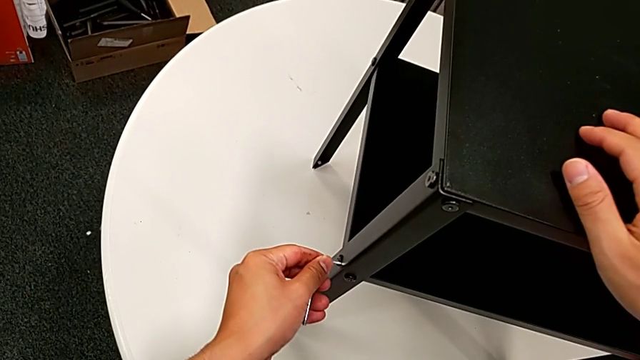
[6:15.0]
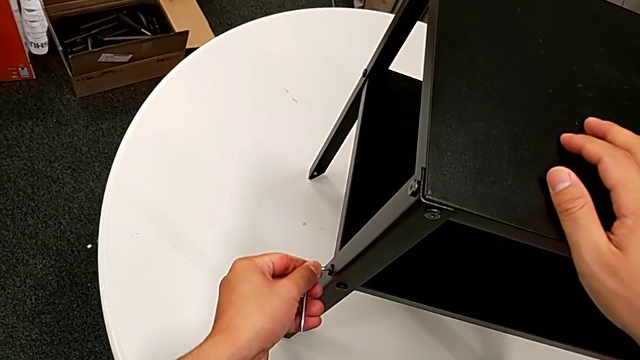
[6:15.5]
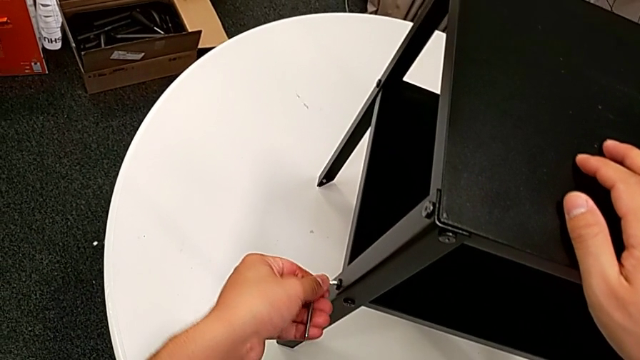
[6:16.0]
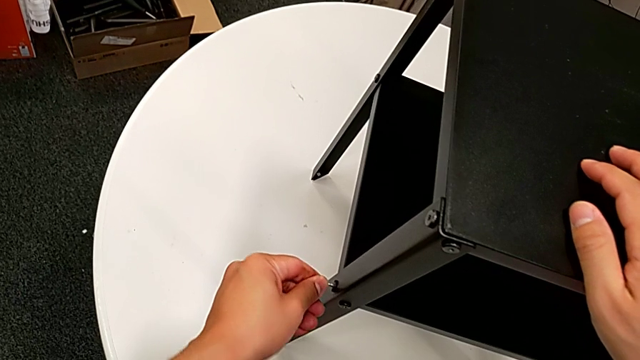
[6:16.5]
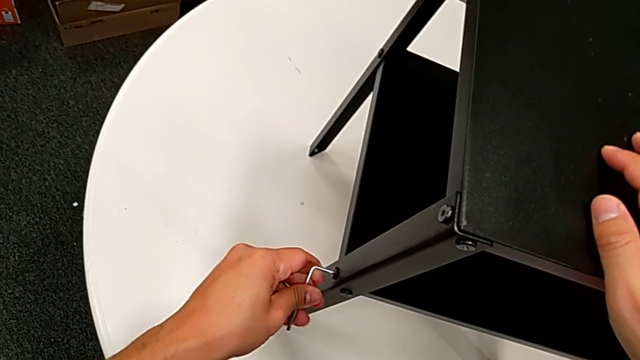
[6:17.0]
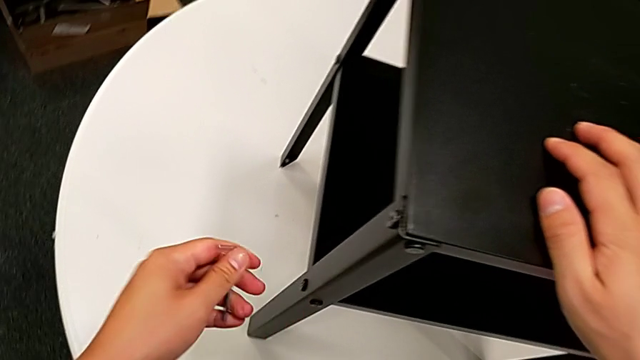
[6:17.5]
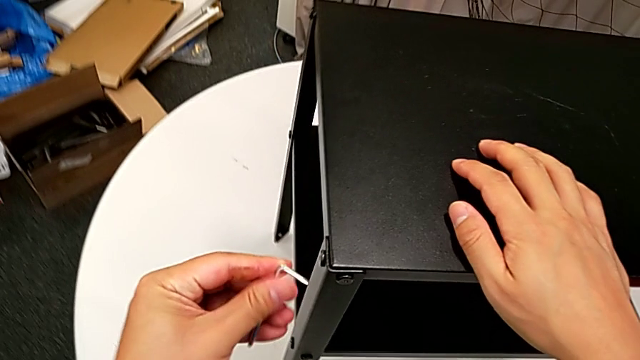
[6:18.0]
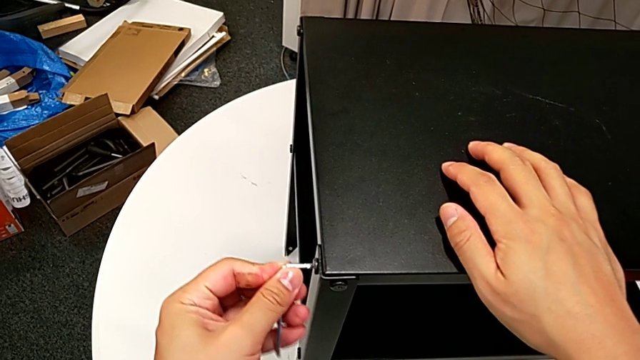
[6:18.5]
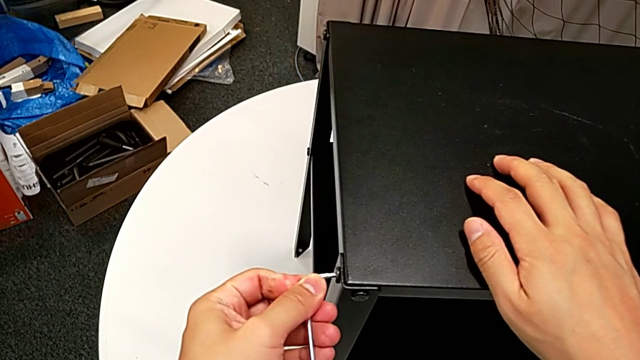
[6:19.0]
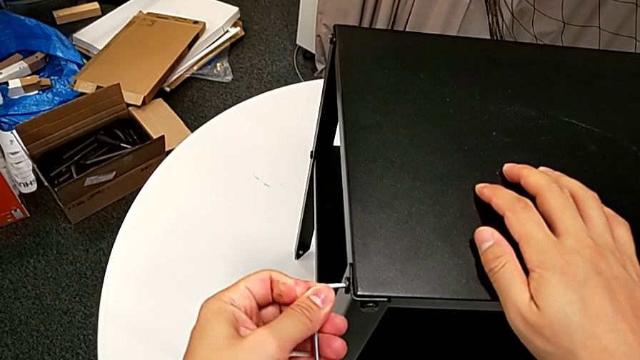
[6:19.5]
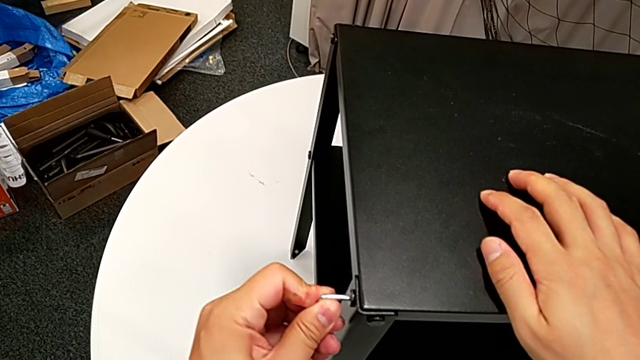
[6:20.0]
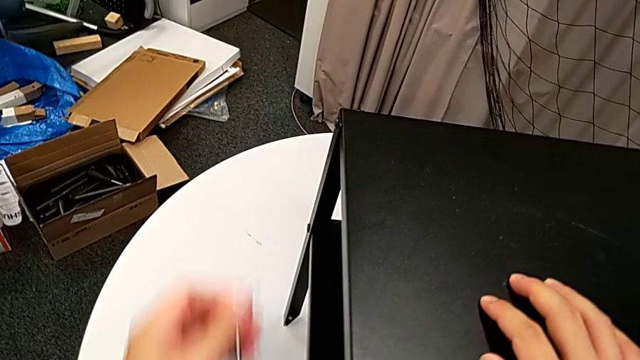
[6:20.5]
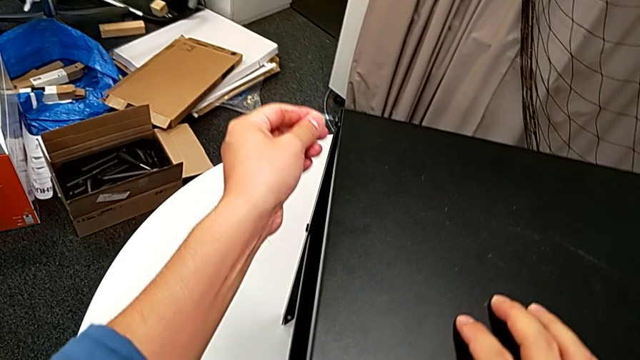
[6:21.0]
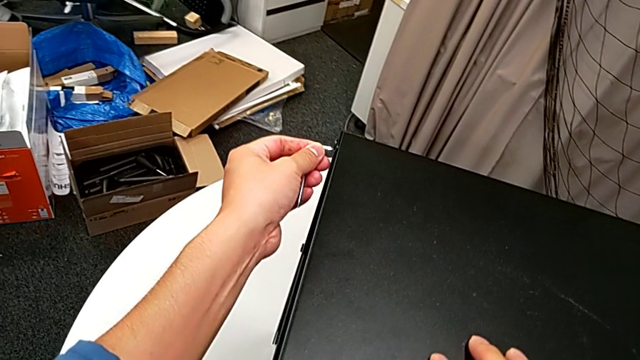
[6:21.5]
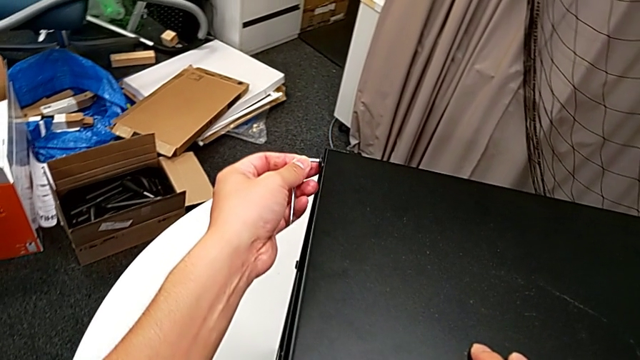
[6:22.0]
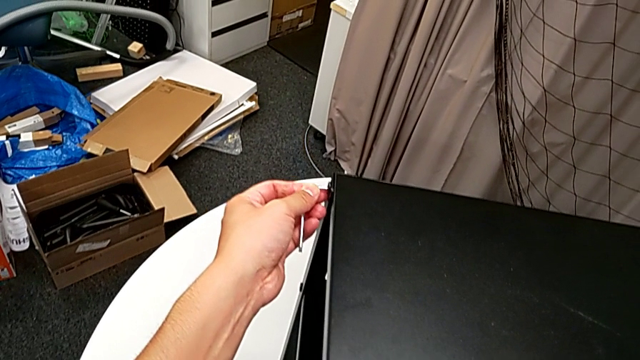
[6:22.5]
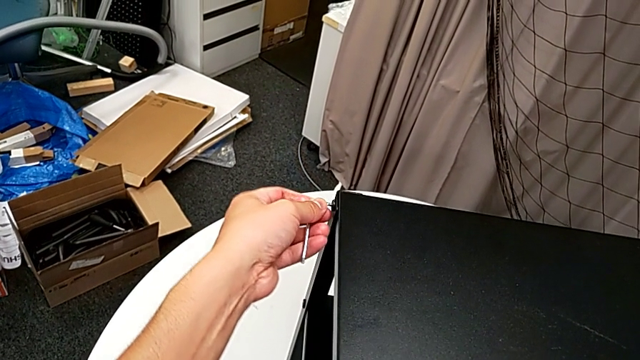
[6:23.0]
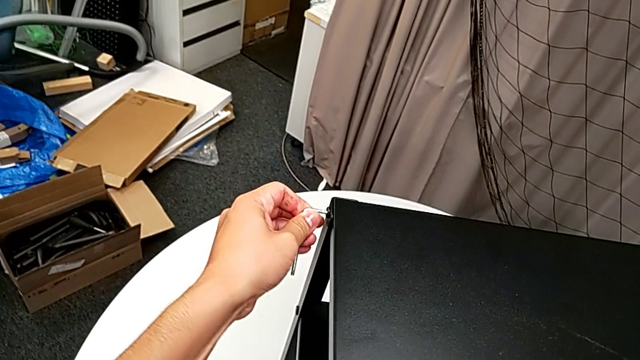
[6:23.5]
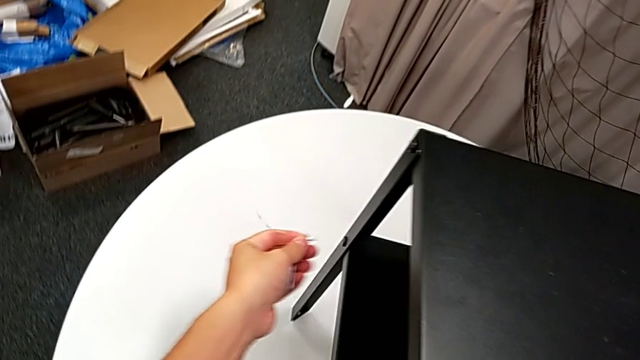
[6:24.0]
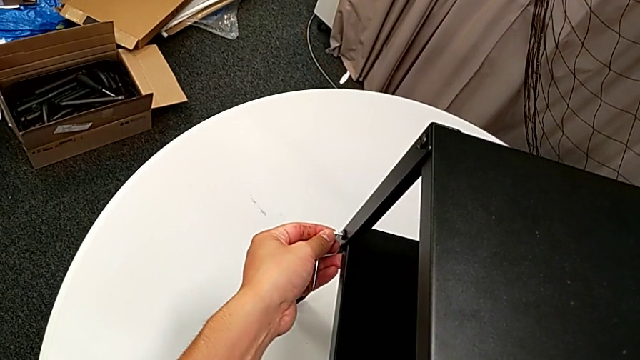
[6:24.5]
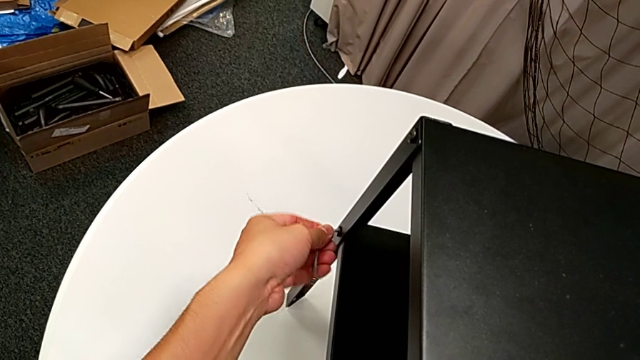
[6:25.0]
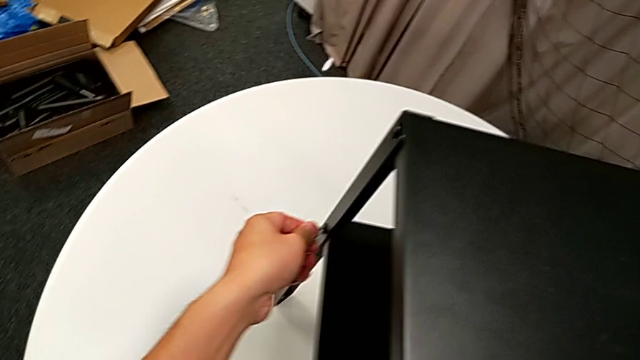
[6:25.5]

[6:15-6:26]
The camera wearer is tightening all the screws. They insert the Allen wrench, rotate it, withdraw it, insert it, rotate it, withdraw it, insert it, screw the hex socket head, withdraw the Allen wrench, insert it and rotate it.

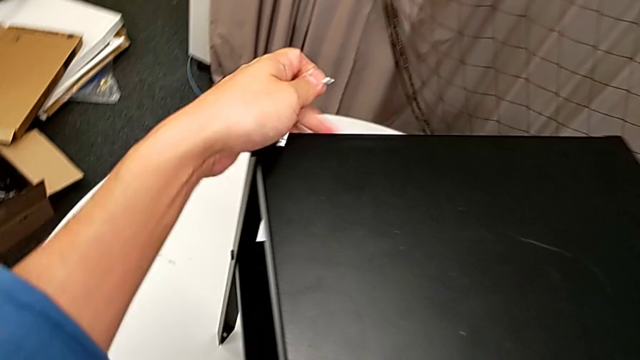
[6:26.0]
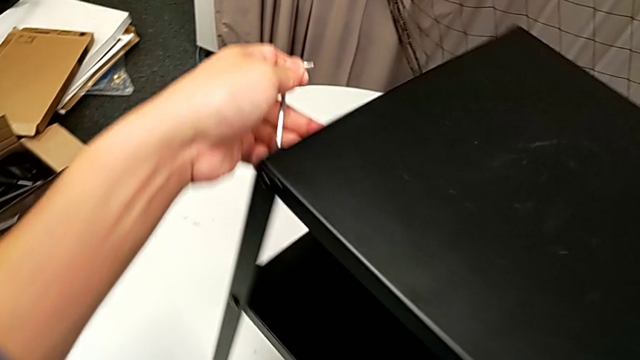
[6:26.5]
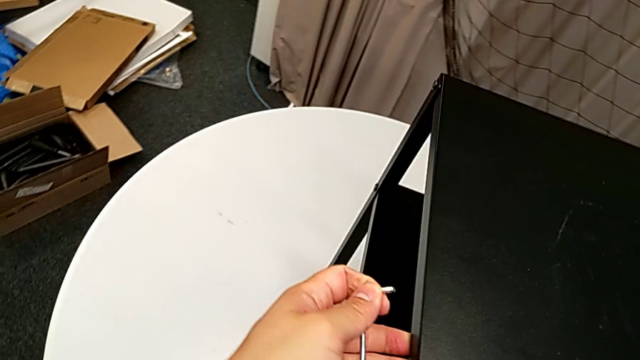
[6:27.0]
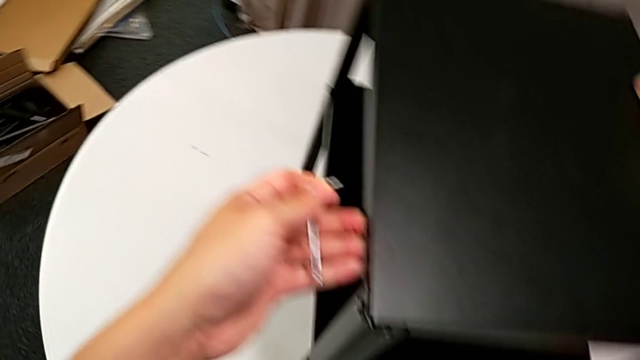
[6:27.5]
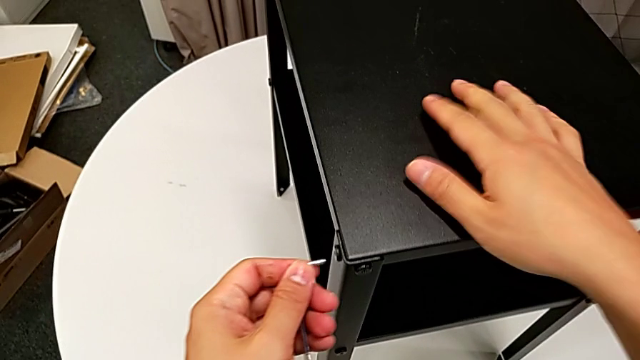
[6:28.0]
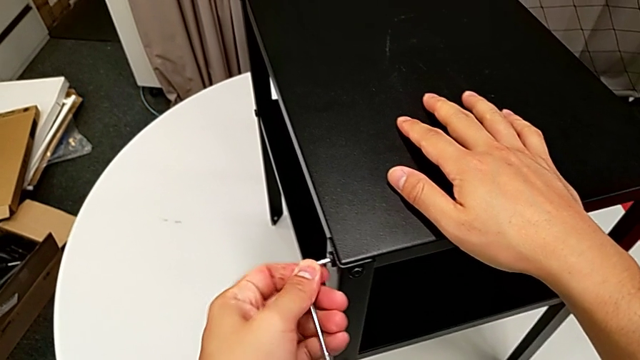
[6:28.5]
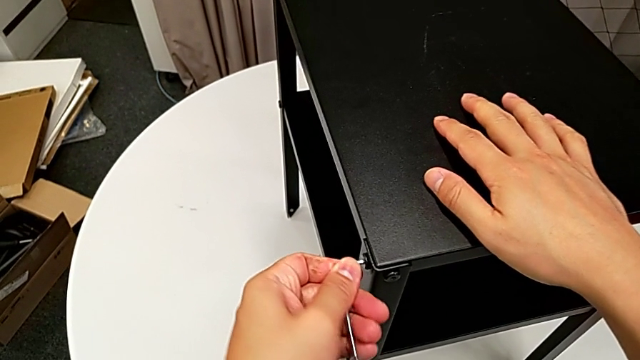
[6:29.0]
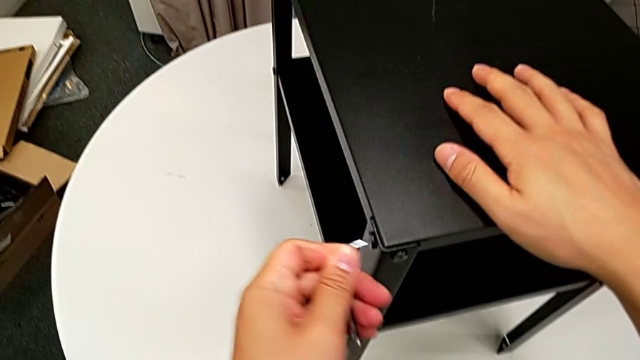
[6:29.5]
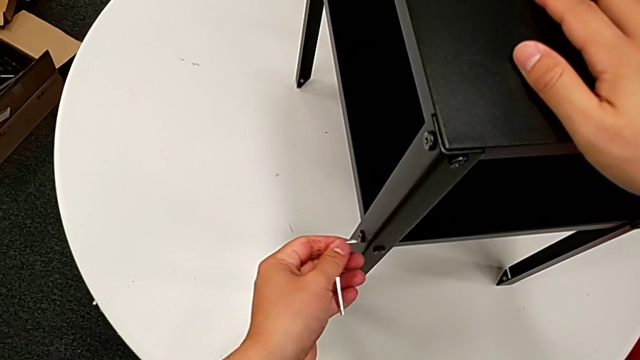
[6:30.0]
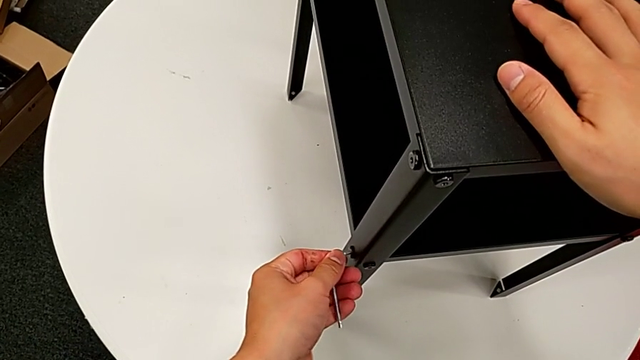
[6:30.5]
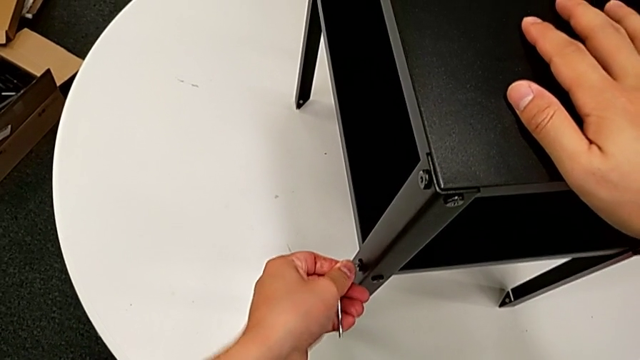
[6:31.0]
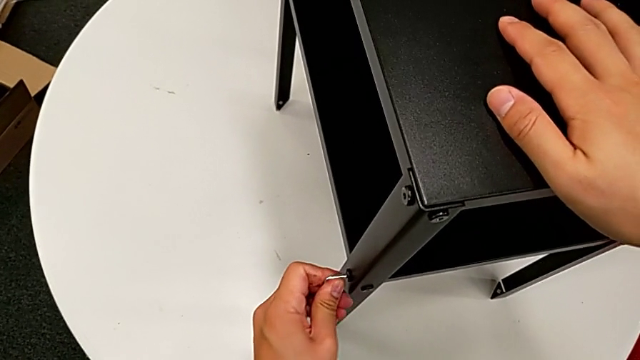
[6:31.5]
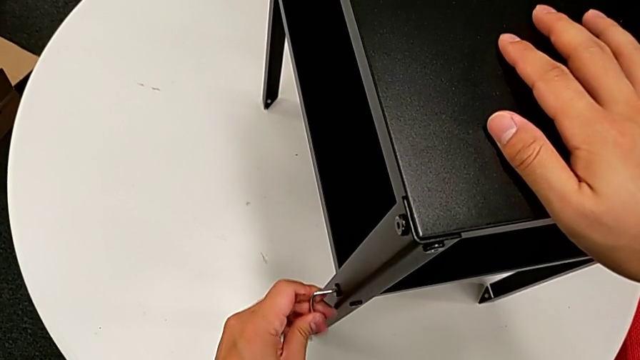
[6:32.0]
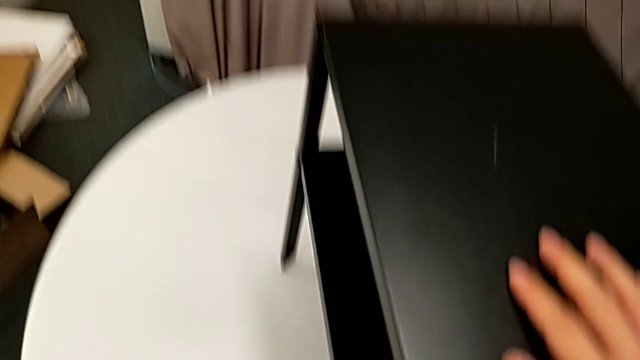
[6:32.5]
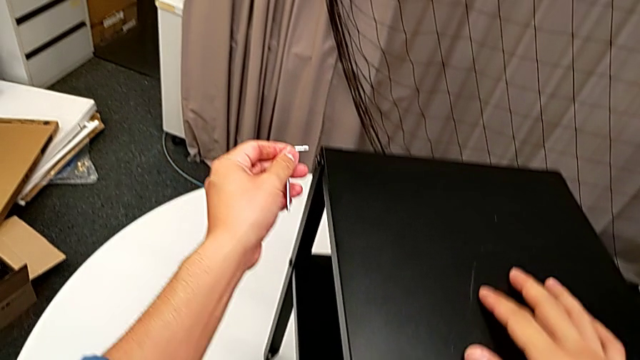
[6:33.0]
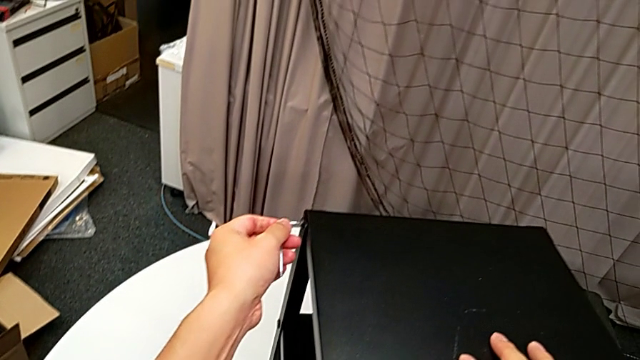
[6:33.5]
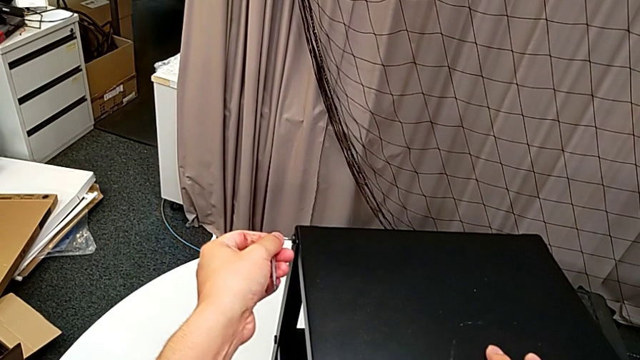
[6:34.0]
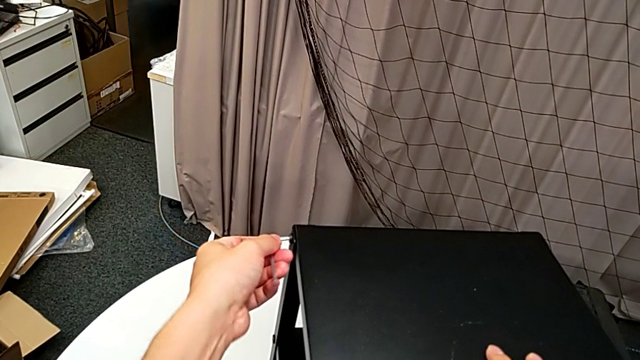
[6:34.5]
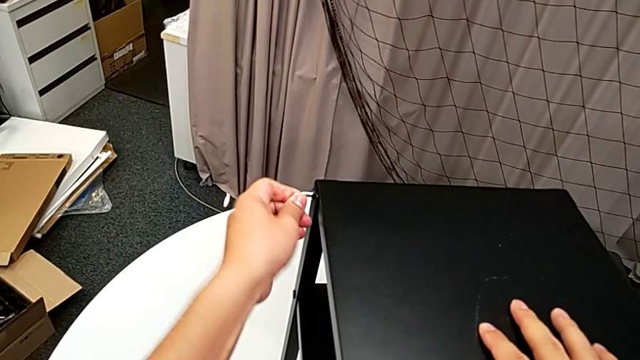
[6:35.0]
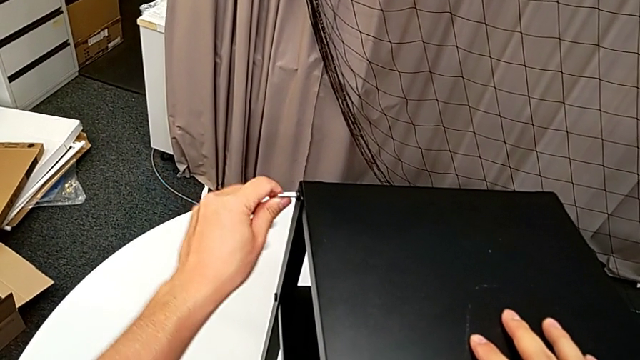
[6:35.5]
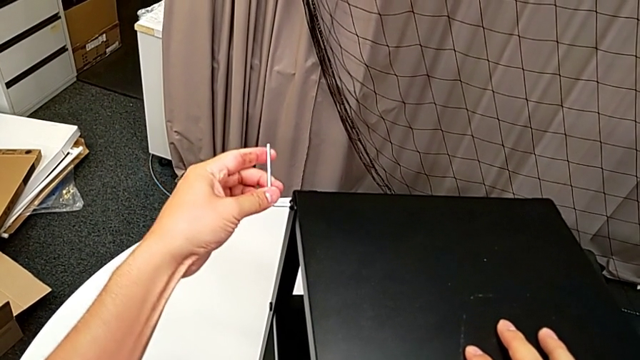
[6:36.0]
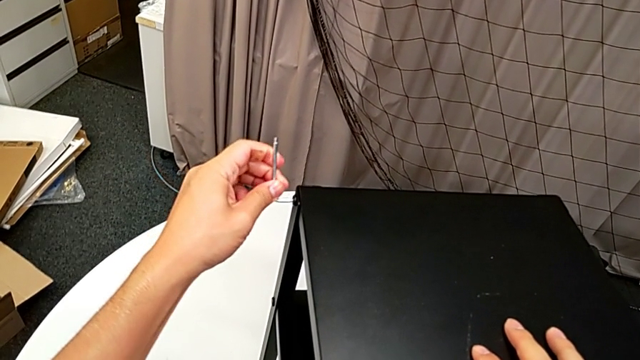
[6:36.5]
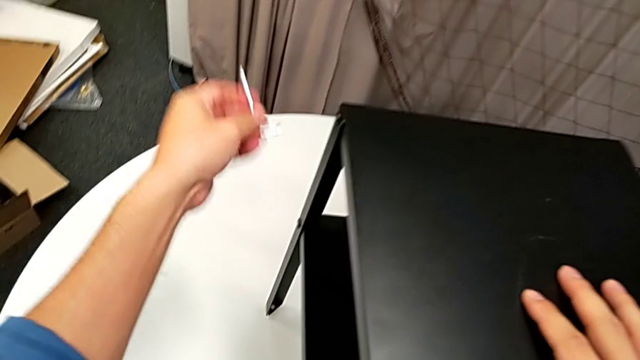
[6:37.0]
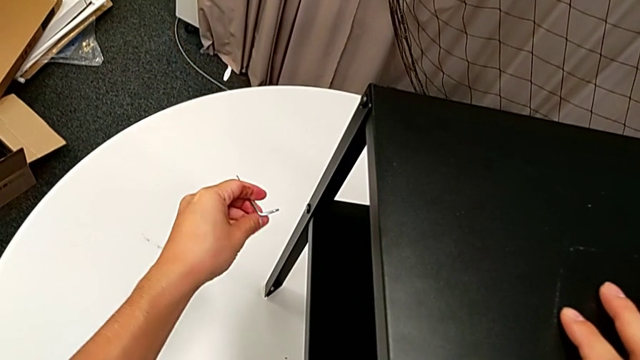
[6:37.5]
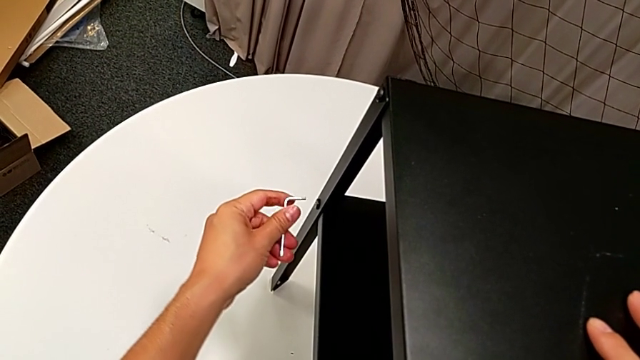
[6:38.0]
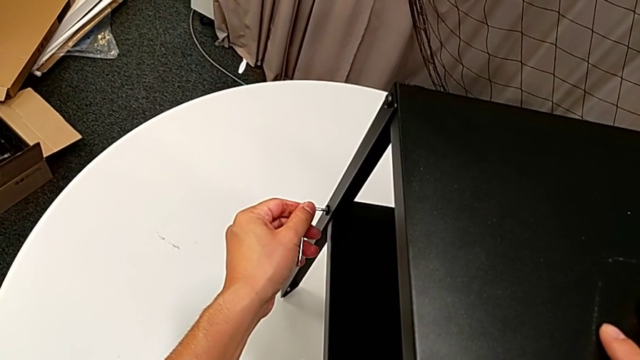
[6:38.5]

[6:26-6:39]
The camera wearer is tightening all the screws. They rotate the nightstand, insert the Allen wrench, rotate it, withdraw it, insert it, screw the hex socket head, withdraw the Allen wrench, insert it, screw the hex socket head, withdraw the Allen wrench and insert it.
